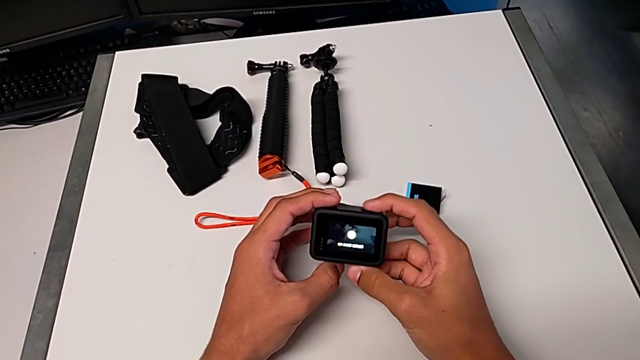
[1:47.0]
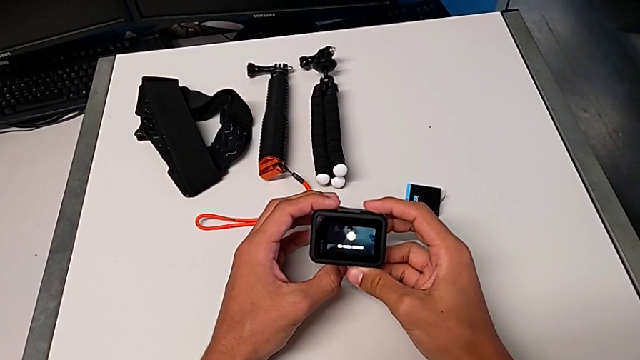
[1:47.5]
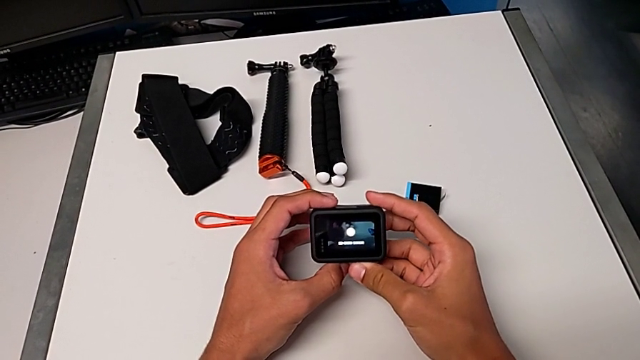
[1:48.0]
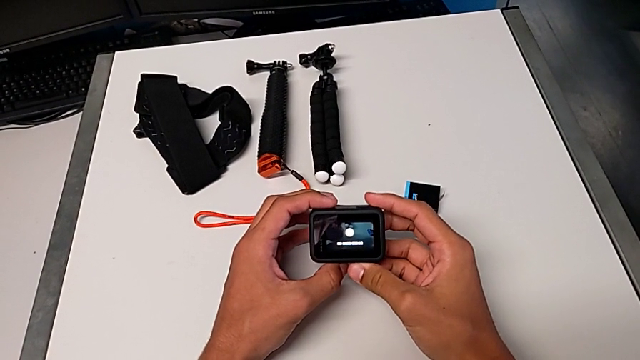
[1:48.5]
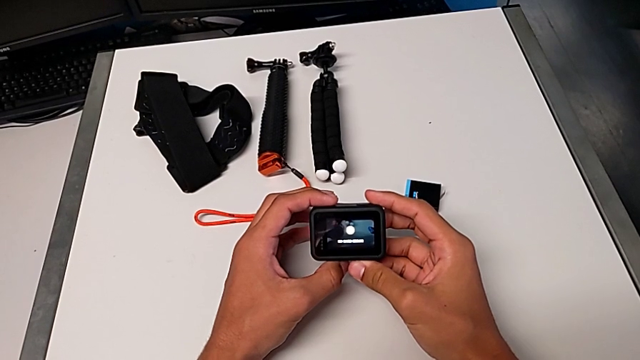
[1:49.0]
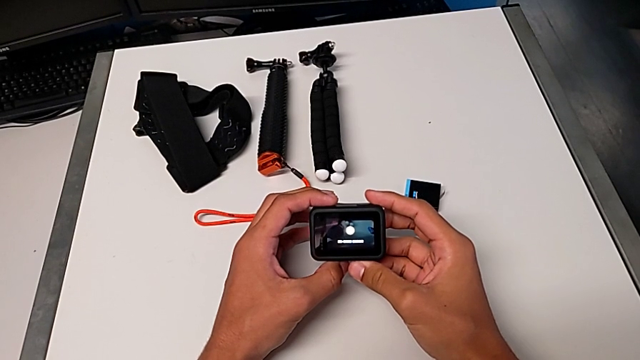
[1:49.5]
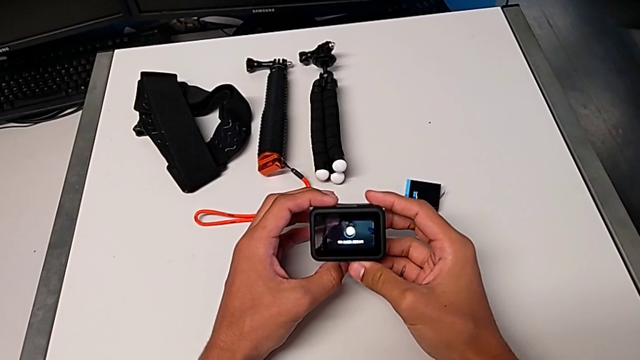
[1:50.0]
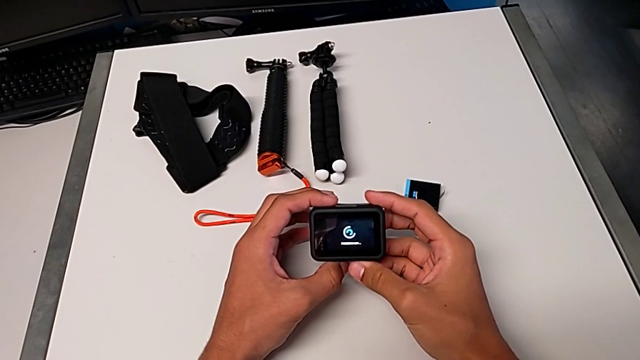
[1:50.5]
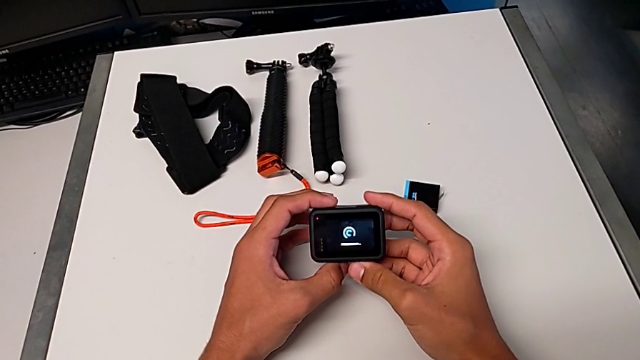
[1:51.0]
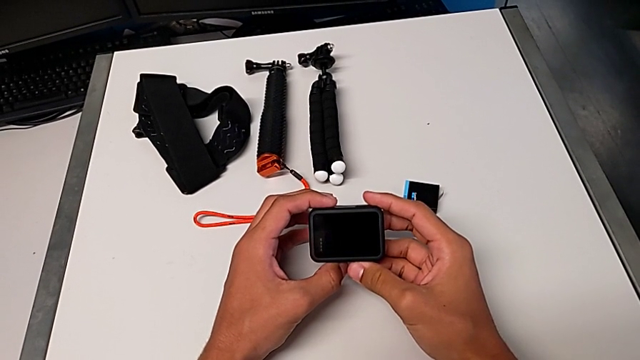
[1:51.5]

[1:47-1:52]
The camera wearer turns off their GoPro. They press the top button.

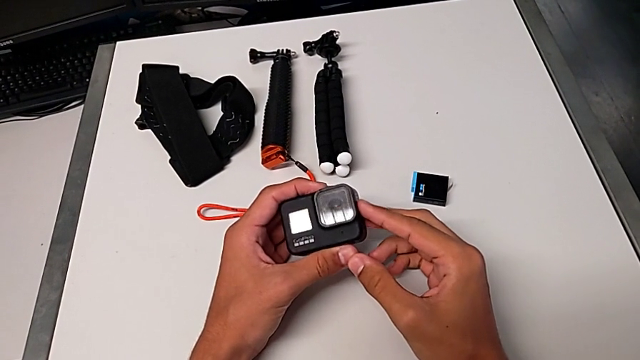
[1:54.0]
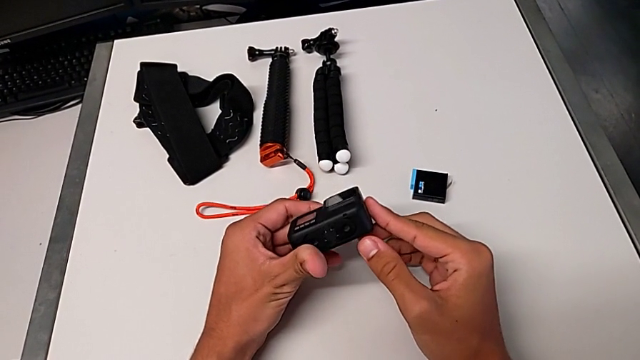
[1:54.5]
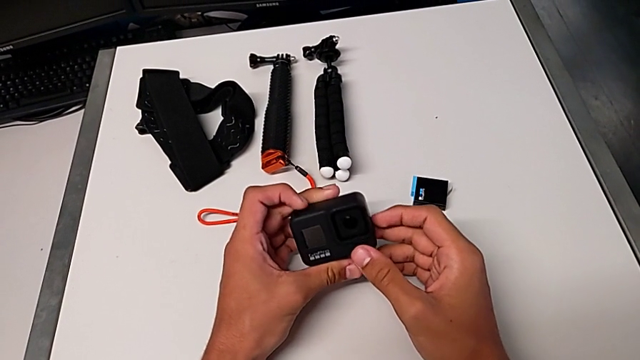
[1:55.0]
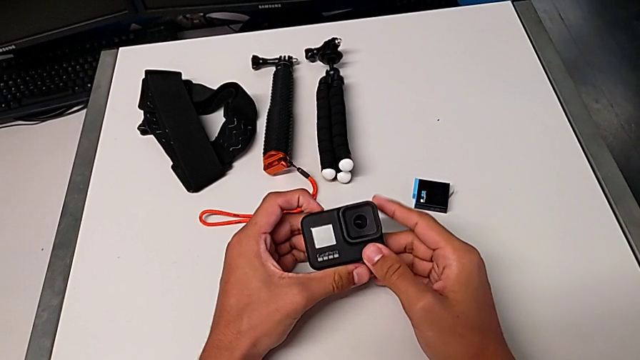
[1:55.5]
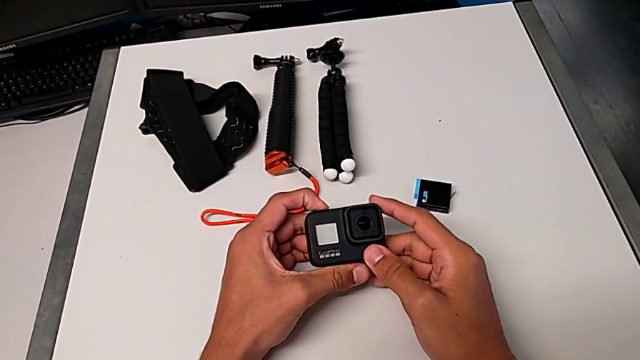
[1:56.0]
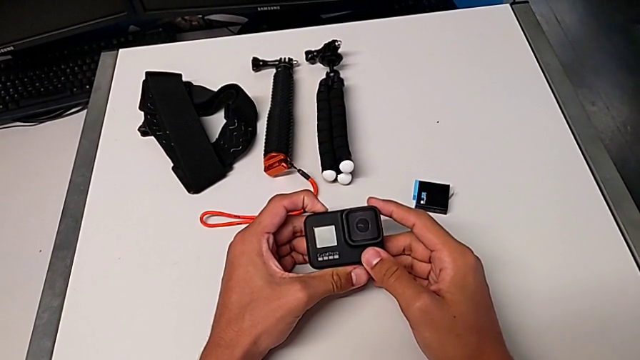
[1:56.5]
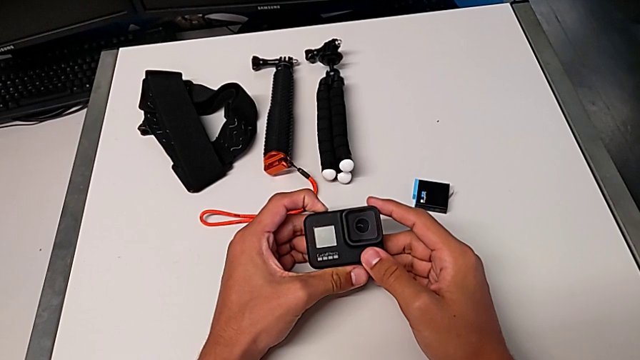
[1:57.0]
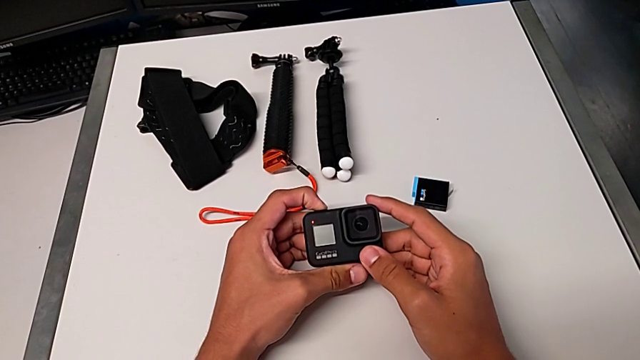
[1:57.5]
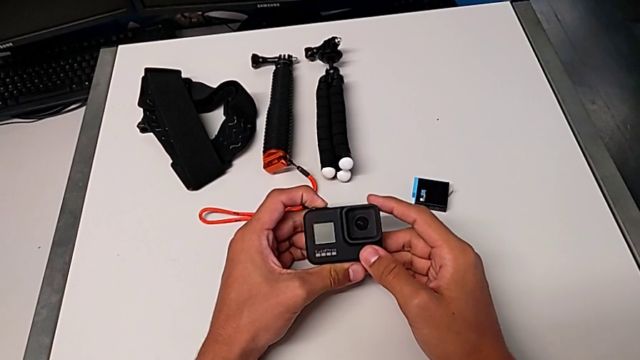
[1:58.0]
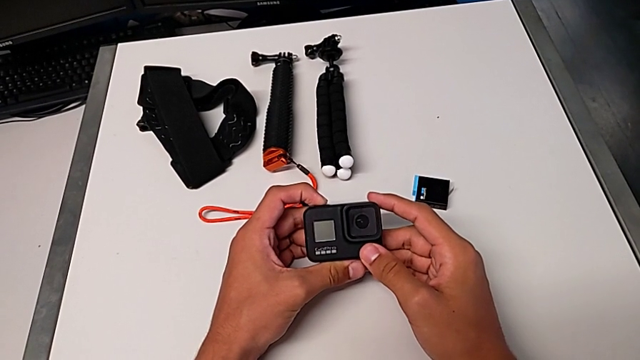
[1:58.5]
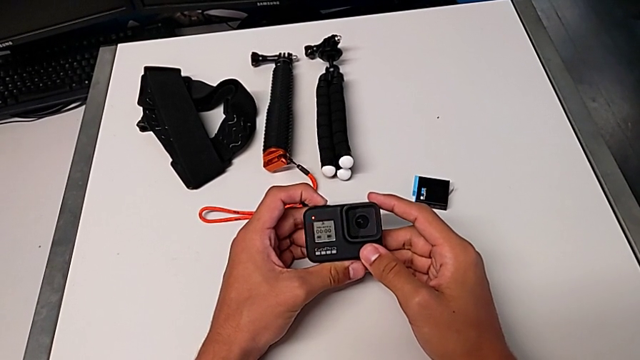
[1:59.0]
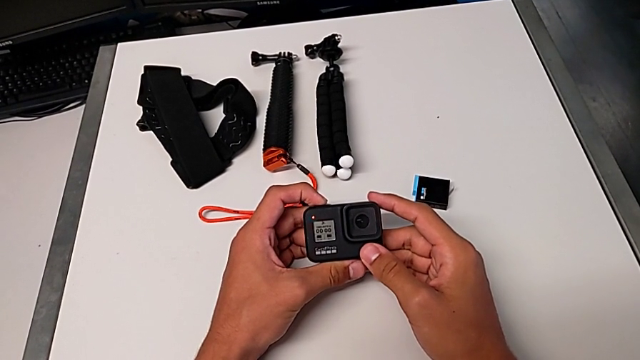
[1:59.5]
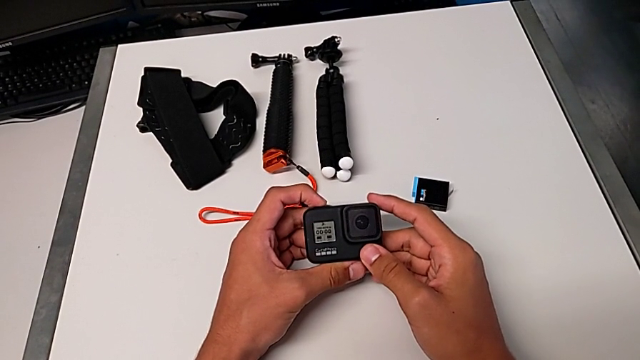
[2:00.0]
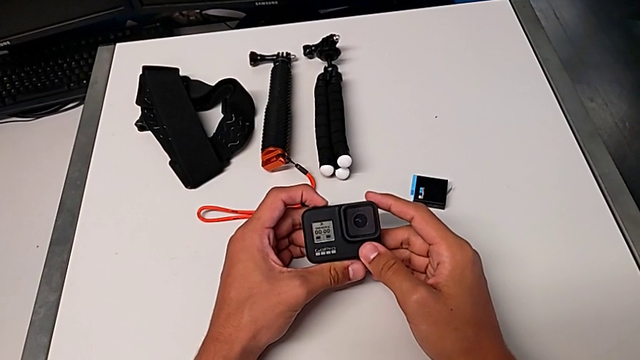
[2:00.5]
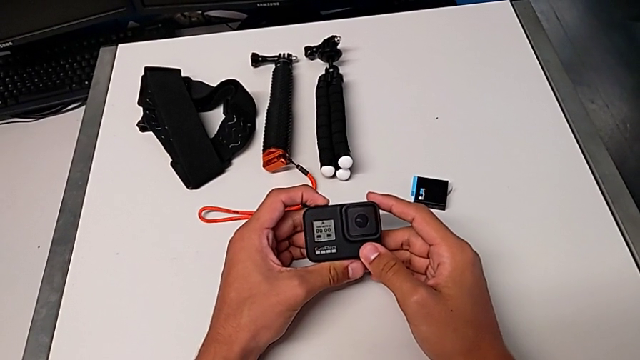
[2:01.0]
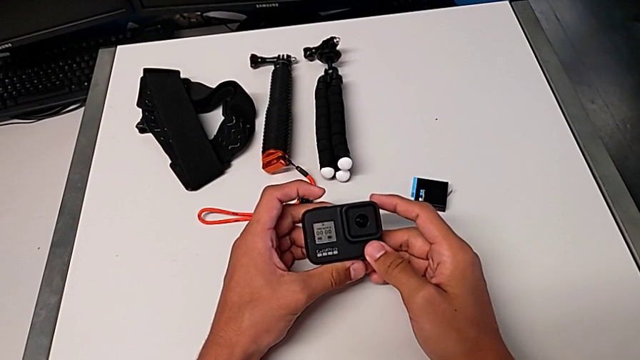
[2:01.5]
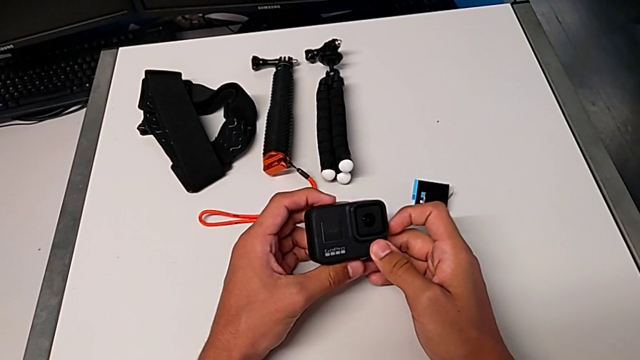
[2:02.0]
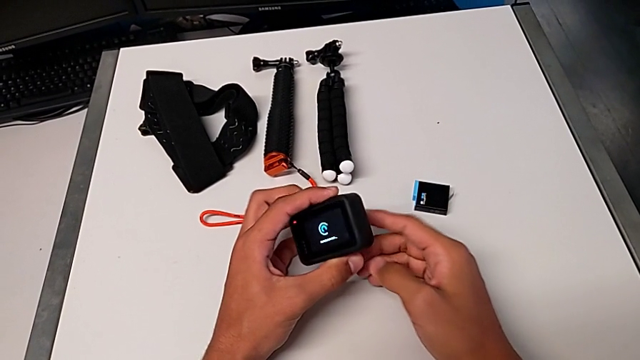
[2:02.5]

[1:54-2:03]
The camera wearer turns on the GoPro and stops recording. They inspect the black GoPro, press the black button and press the button.

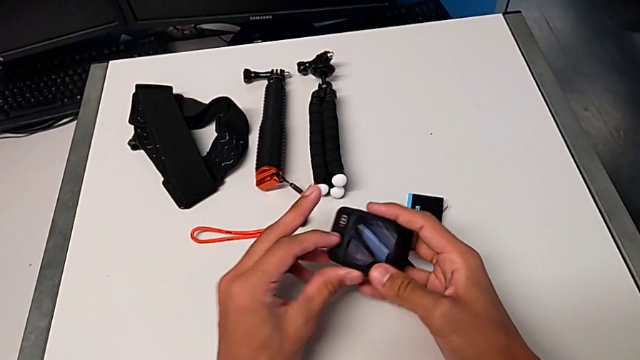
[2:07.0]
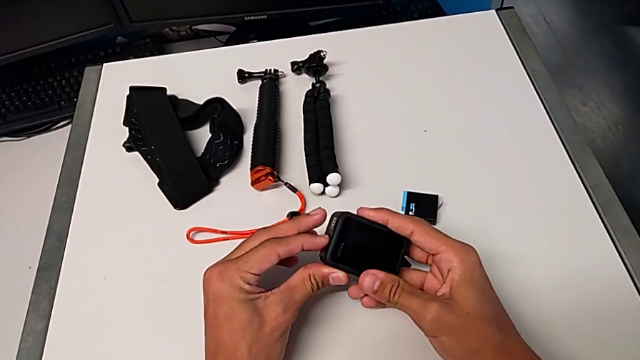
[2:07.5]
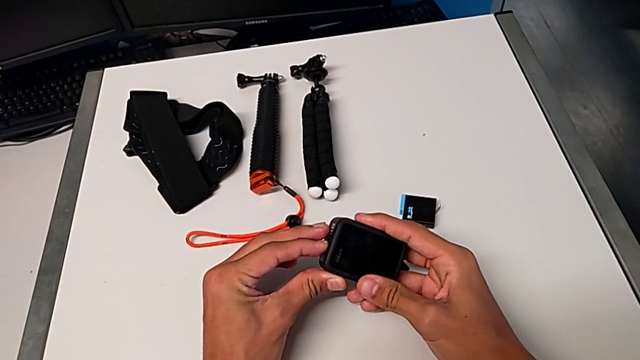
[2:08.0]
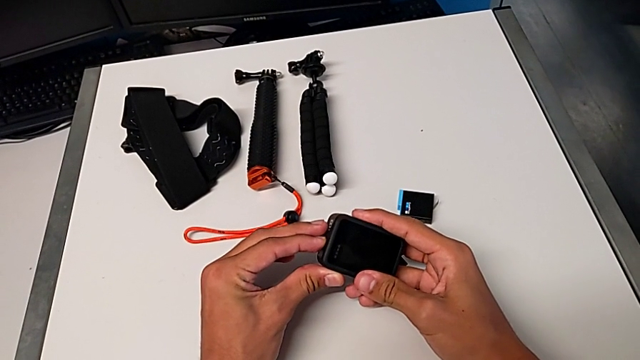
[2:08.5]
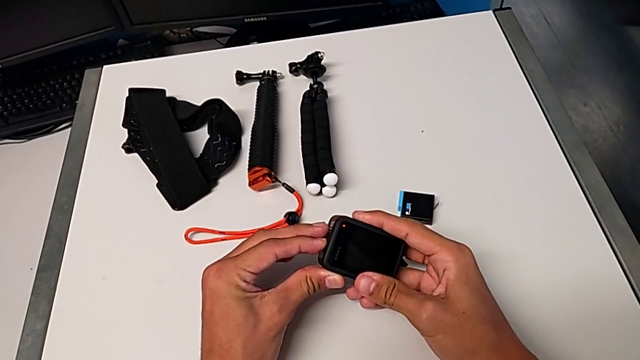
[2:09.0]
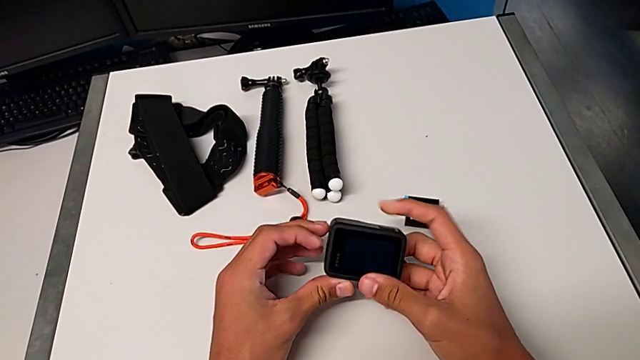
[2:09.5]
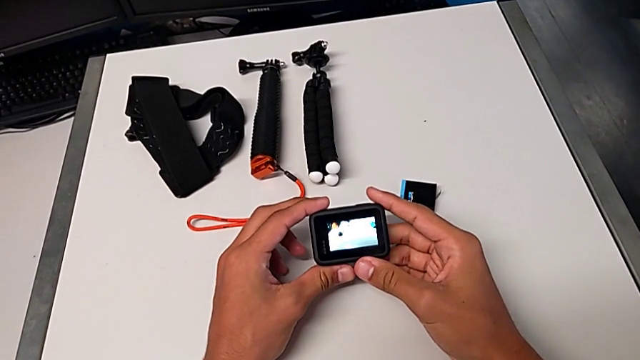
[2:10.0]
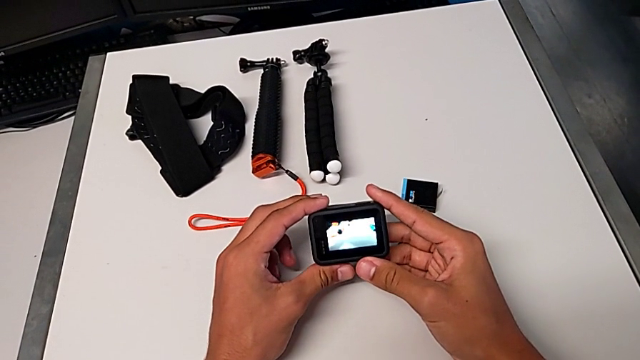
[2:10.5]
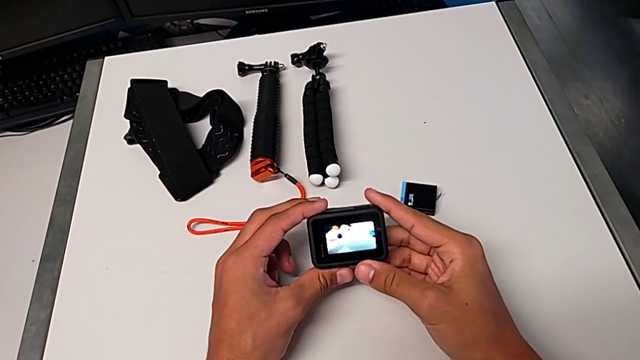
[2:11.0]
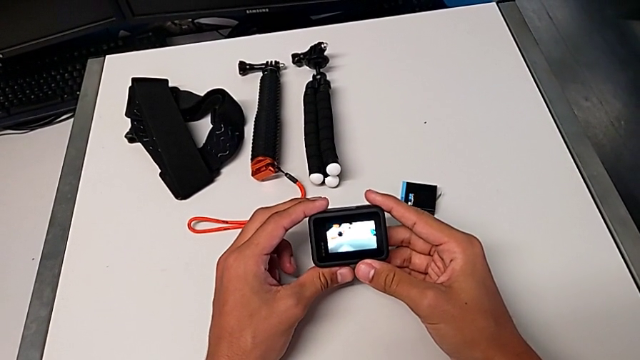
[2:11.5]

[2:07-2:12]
The camera wearer turns on their GoPro. They turn on the black GoPro.

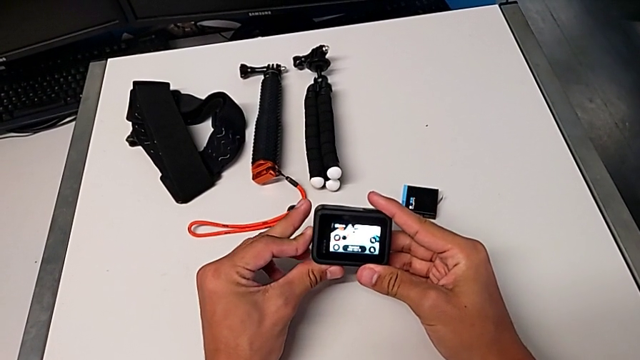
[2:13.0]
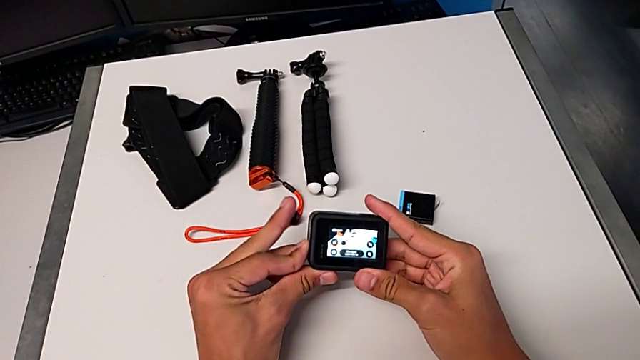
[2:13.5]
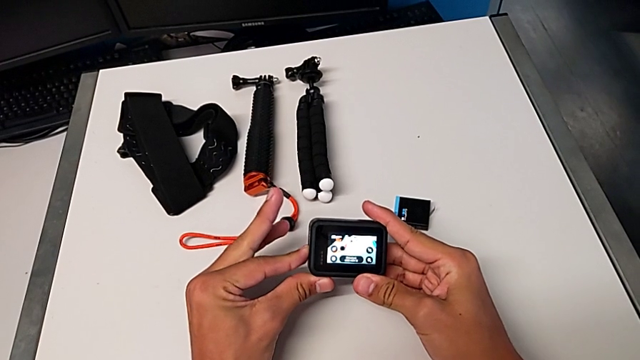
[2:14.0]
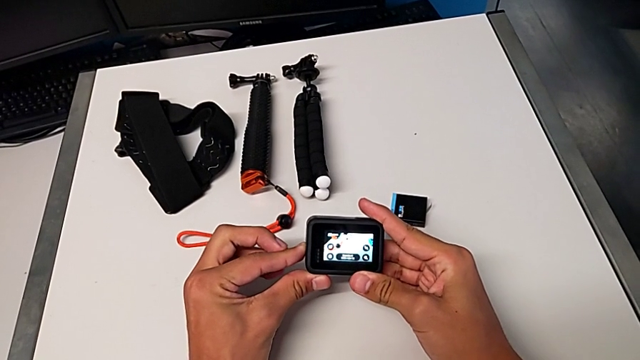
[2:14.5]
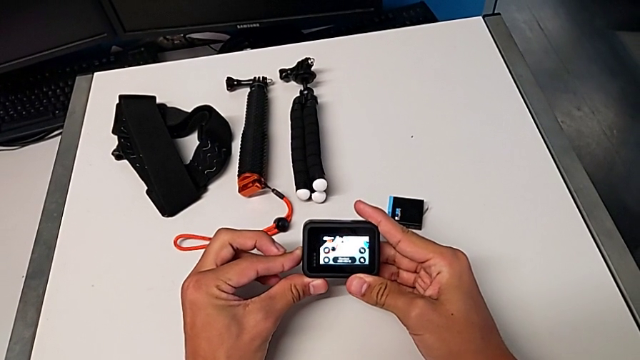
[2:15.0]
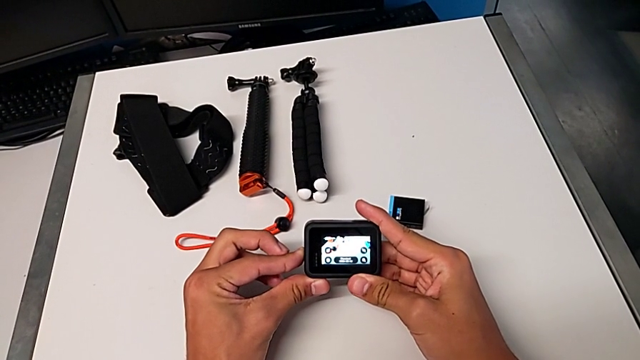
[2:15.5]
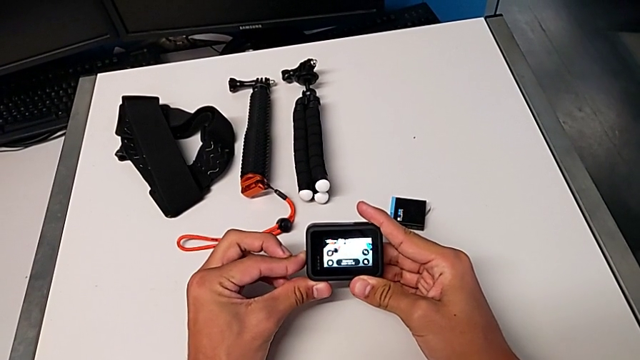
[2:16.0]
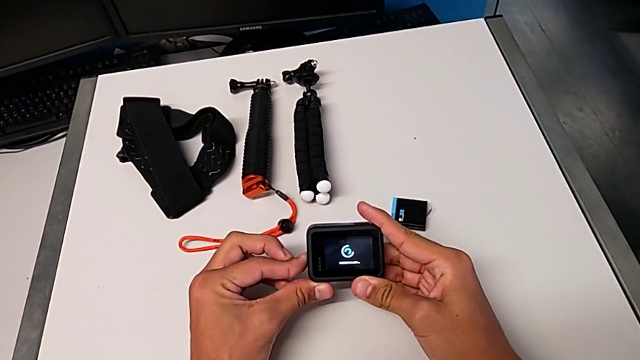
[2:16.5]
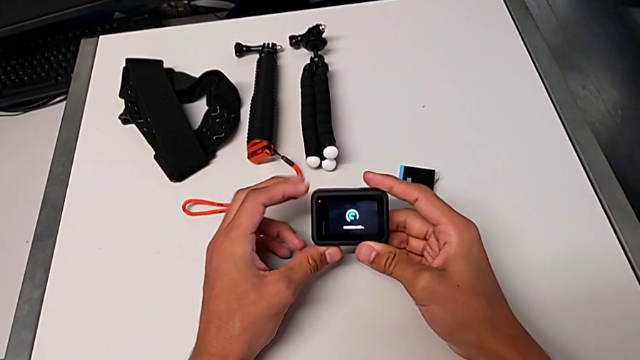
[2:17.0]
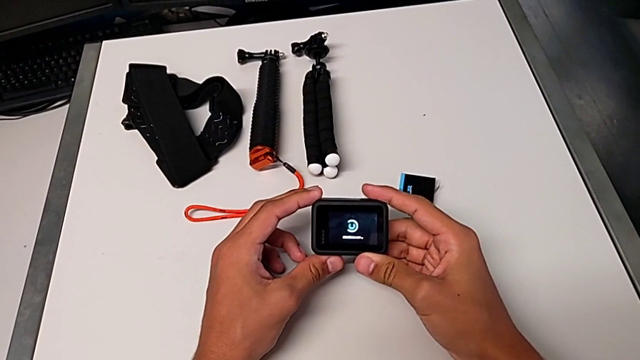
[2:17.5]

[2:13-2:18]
The camera wearer turns off their GoPro. They turn off the black GoPro.
